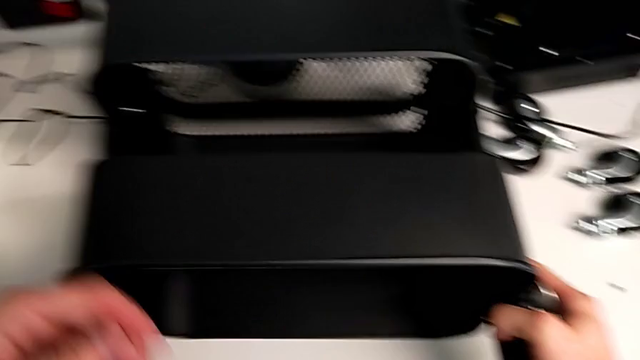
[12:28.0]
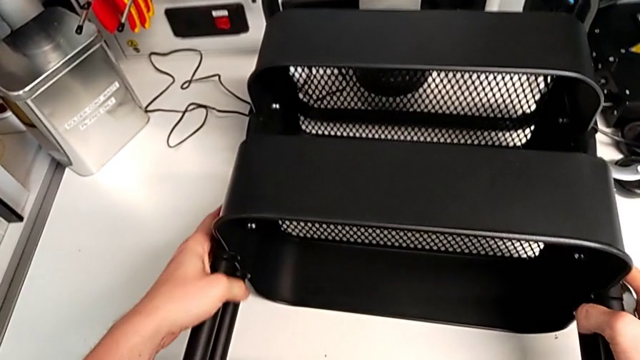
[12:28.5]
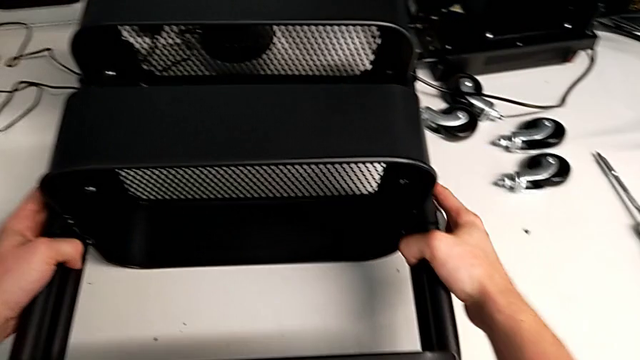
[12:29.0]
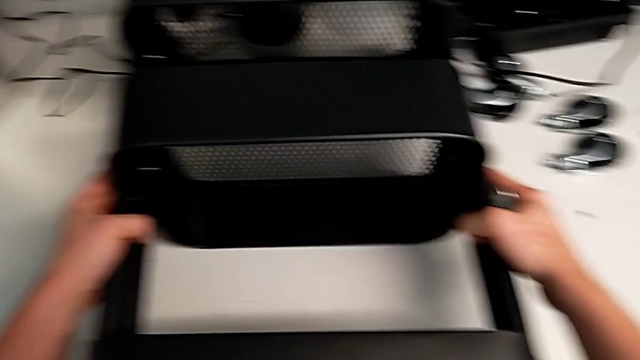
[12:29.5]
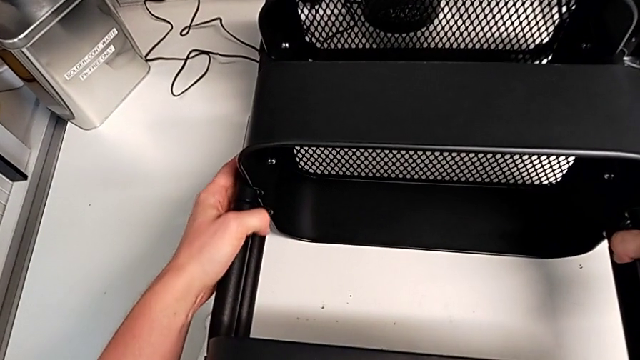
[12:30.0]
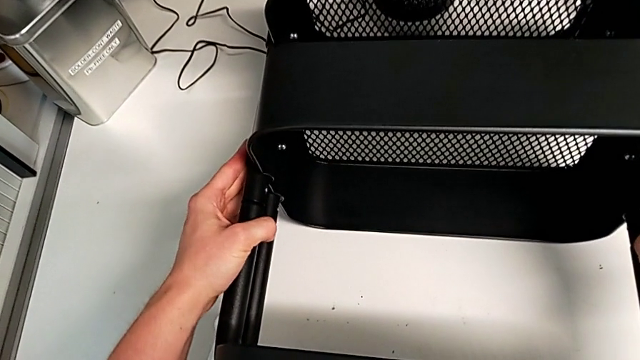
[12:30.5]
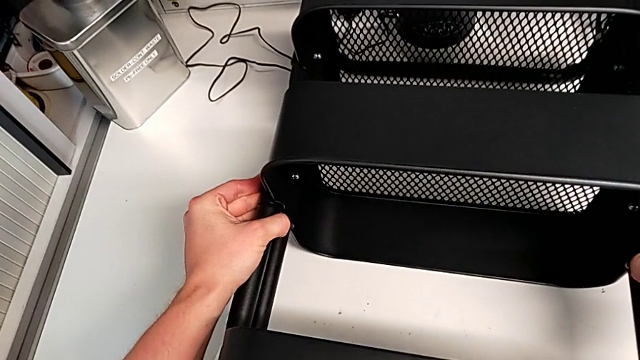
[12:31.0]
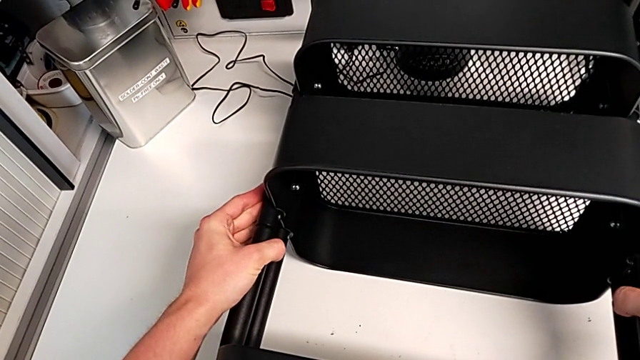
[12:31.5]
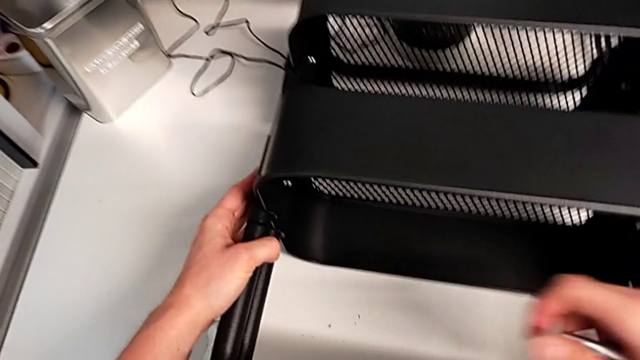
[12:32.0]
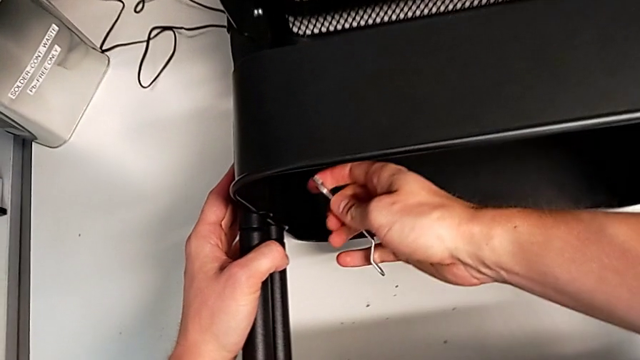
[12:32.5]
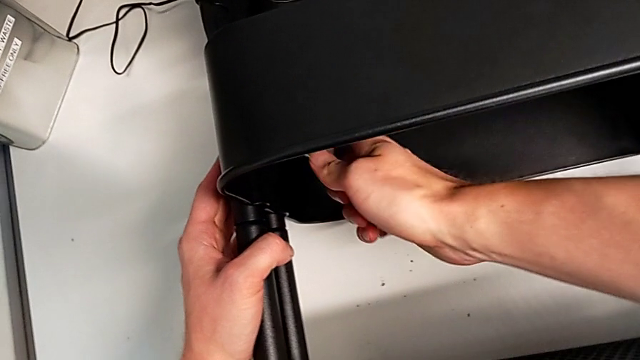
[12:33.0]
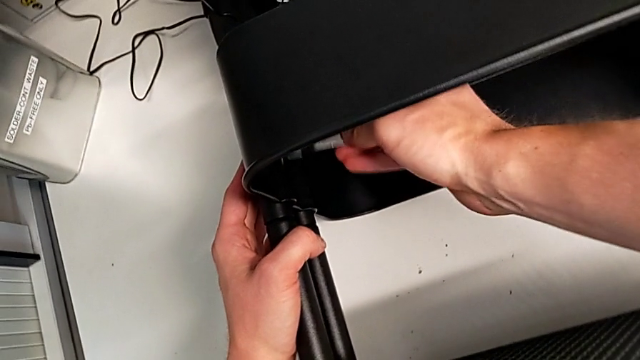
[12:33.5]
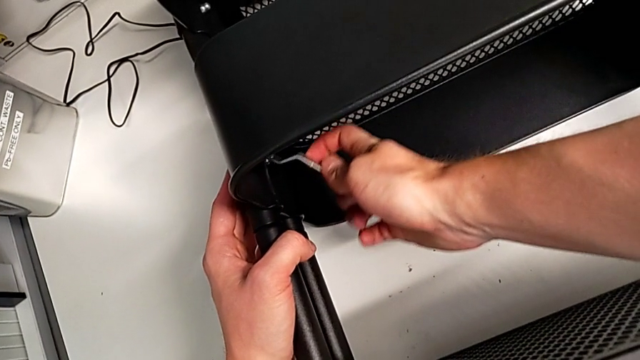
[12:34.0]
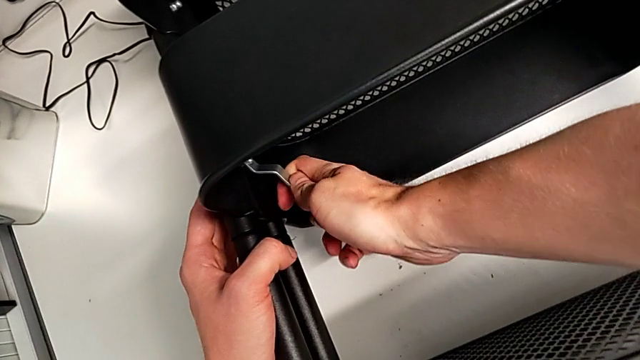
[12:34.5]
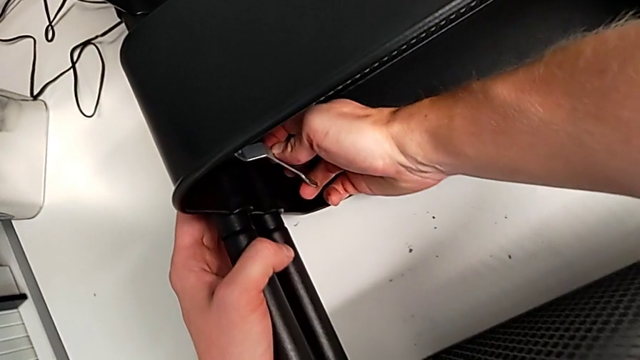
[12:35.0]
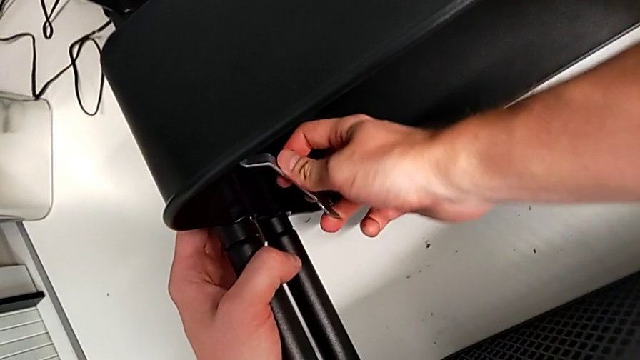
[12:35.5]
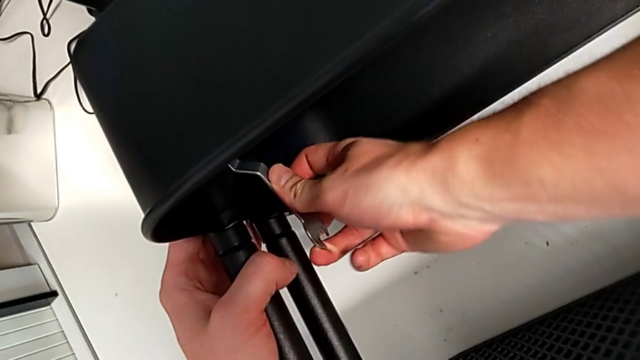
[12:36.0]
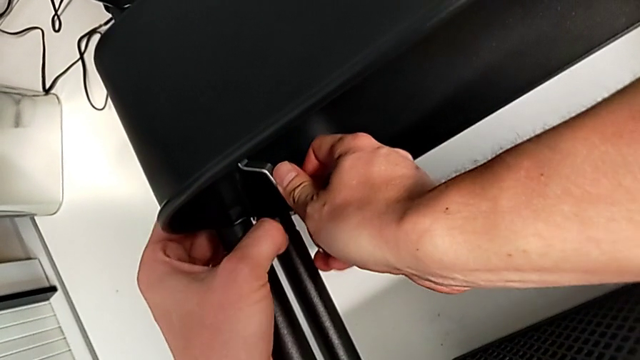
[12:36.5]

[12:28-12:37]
The camera wearer is tightening the bolts of the middle tray with a wrench. They insert the spanner wrench and begin to screw the hexagon cap nut.

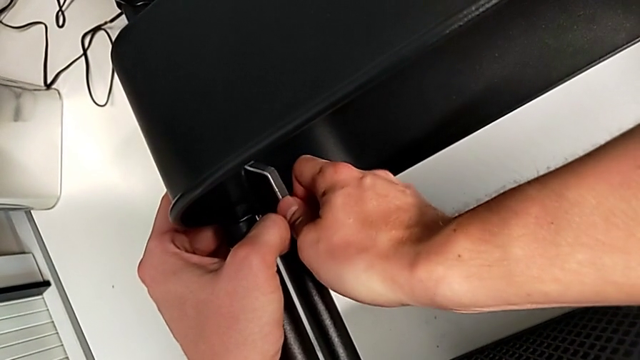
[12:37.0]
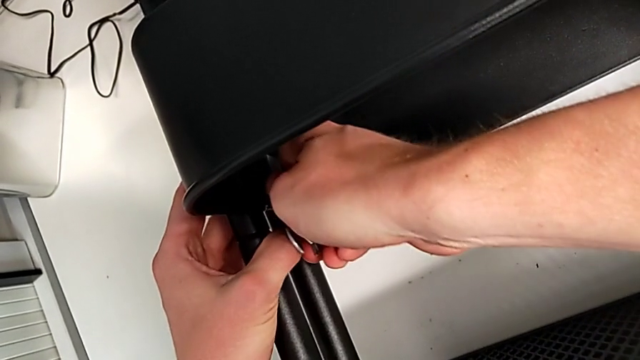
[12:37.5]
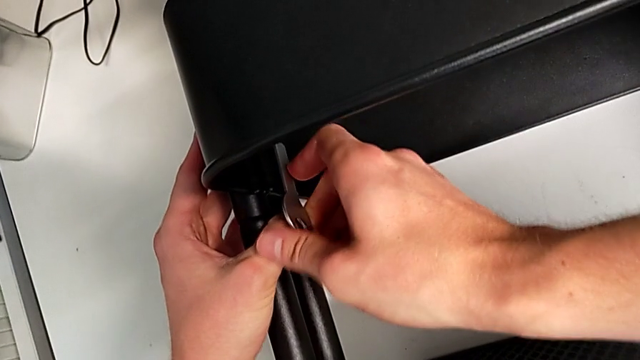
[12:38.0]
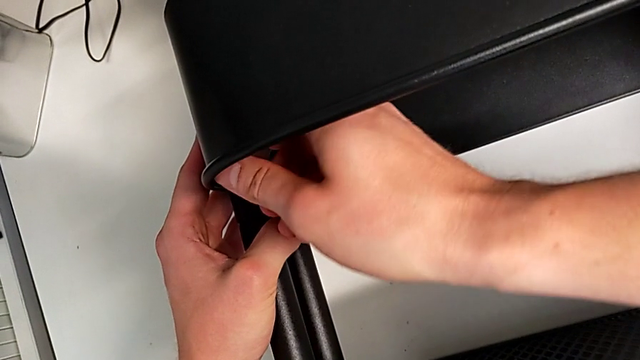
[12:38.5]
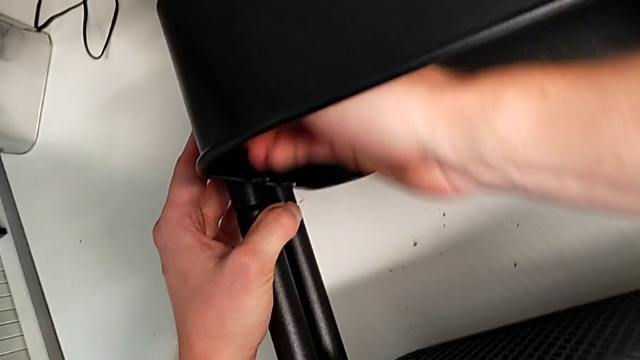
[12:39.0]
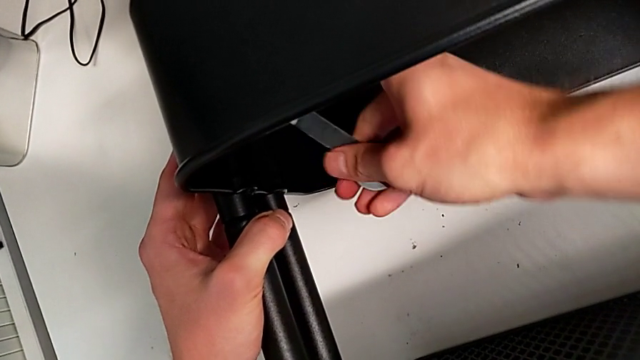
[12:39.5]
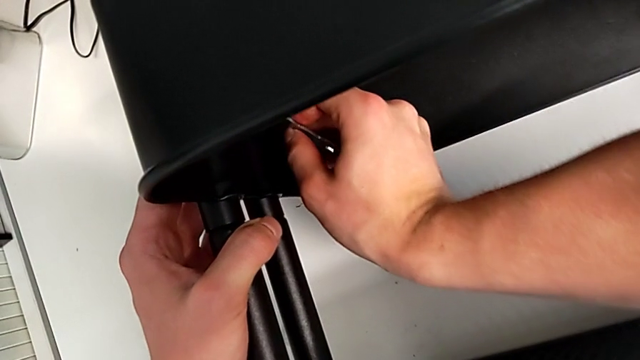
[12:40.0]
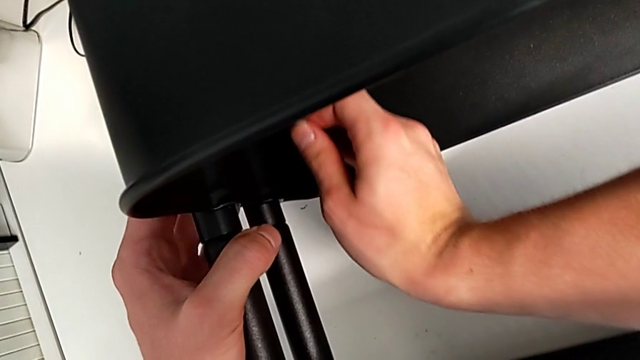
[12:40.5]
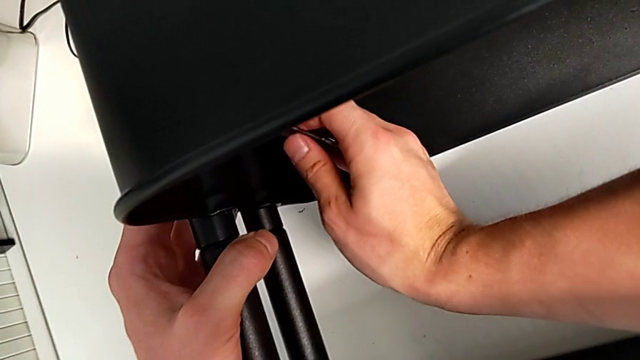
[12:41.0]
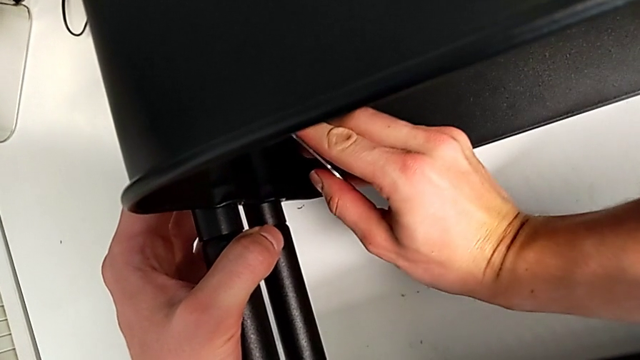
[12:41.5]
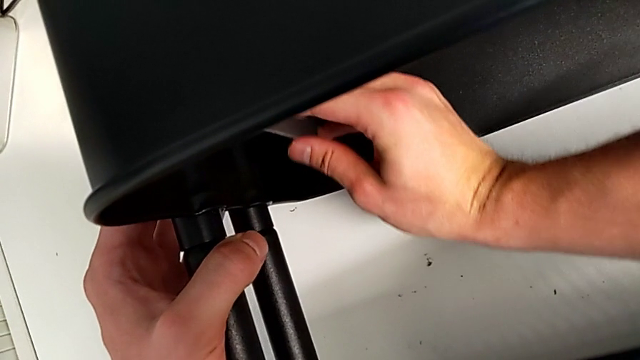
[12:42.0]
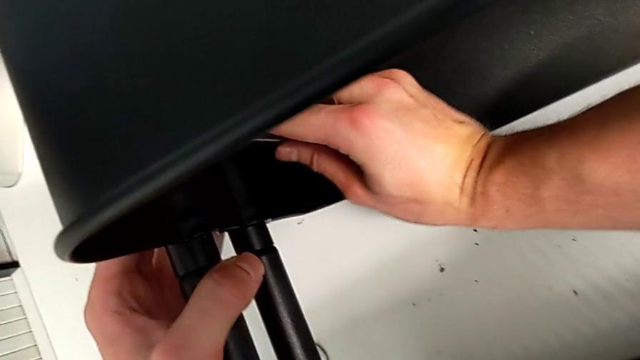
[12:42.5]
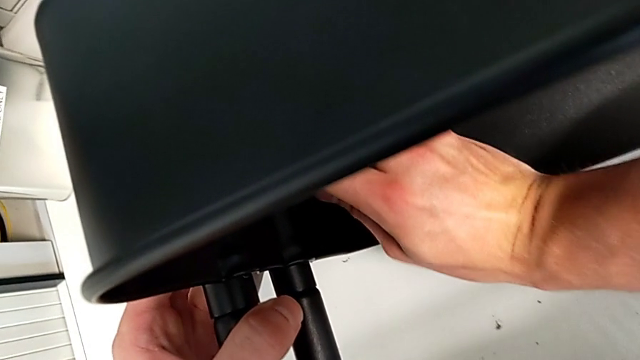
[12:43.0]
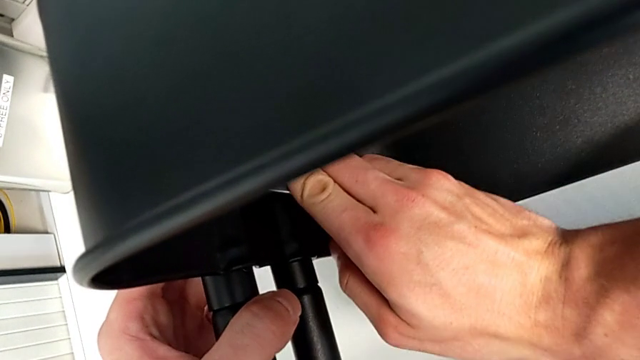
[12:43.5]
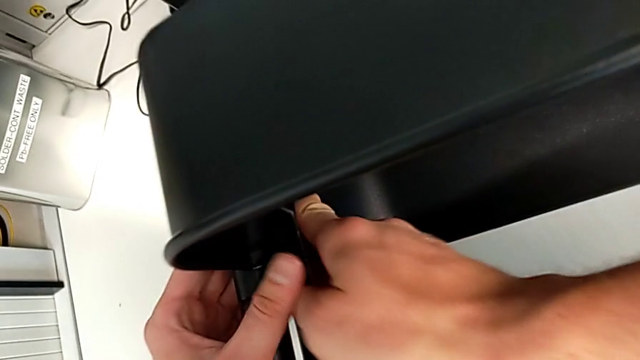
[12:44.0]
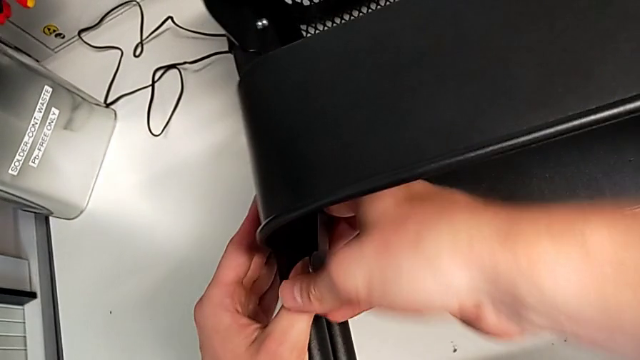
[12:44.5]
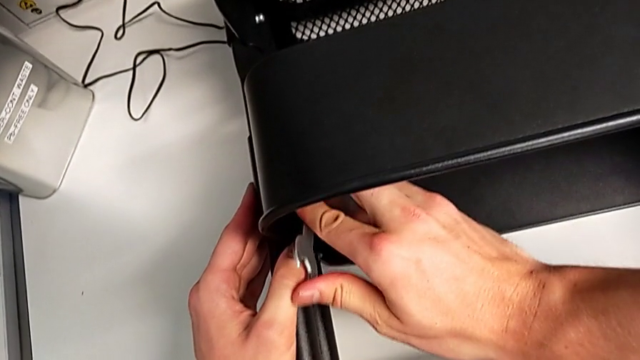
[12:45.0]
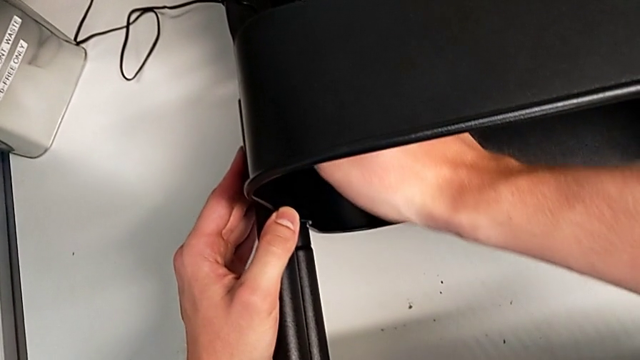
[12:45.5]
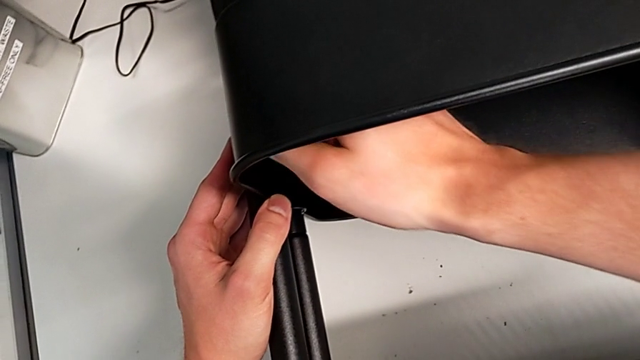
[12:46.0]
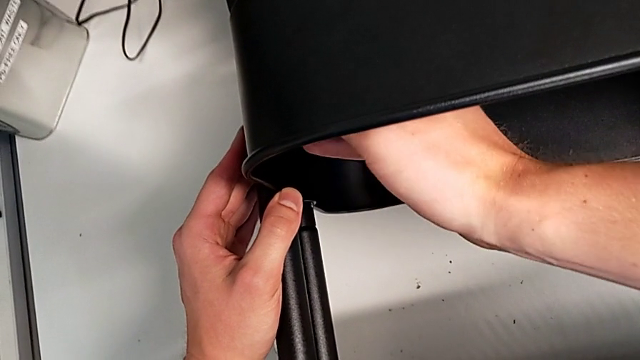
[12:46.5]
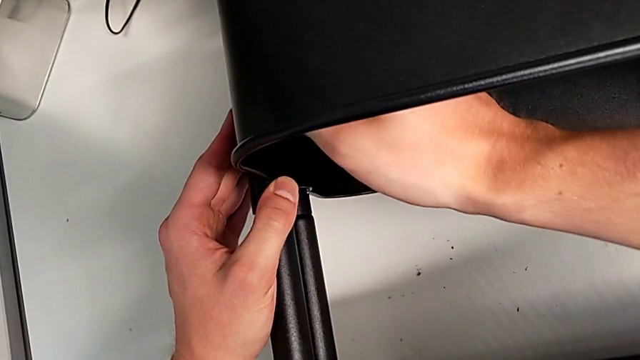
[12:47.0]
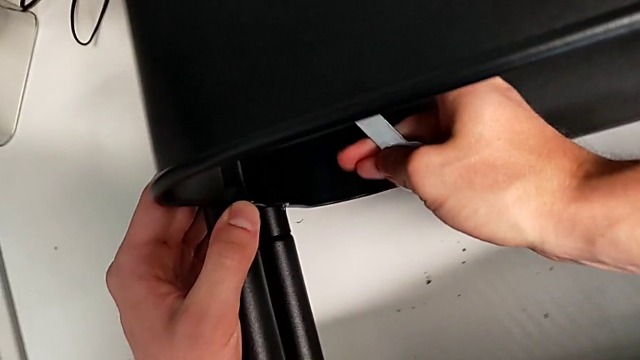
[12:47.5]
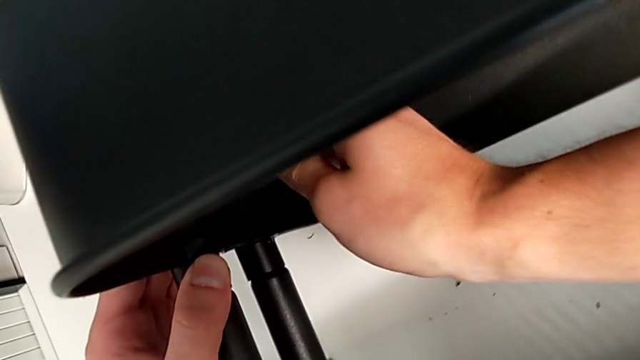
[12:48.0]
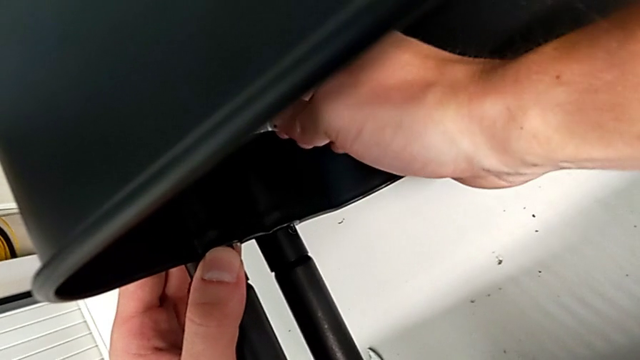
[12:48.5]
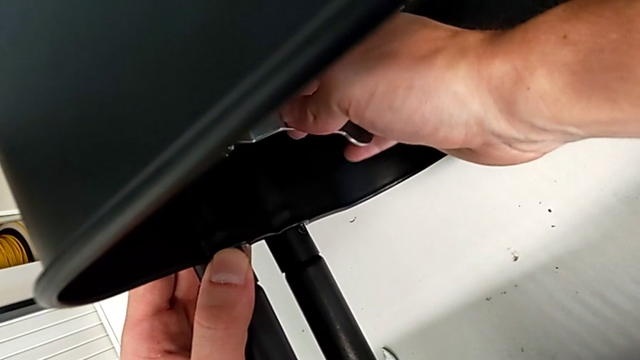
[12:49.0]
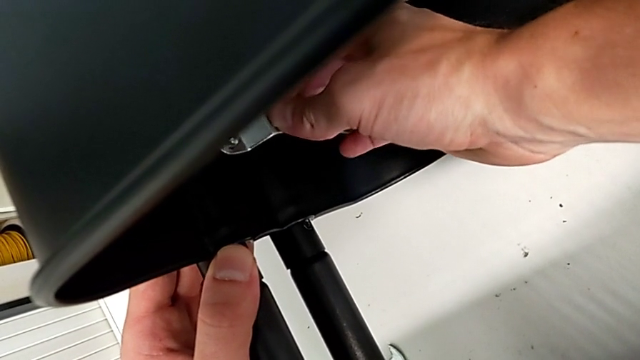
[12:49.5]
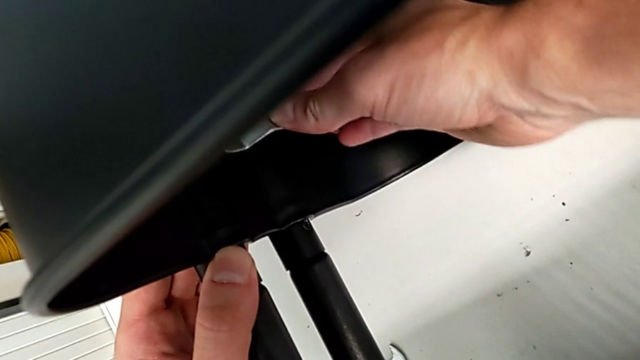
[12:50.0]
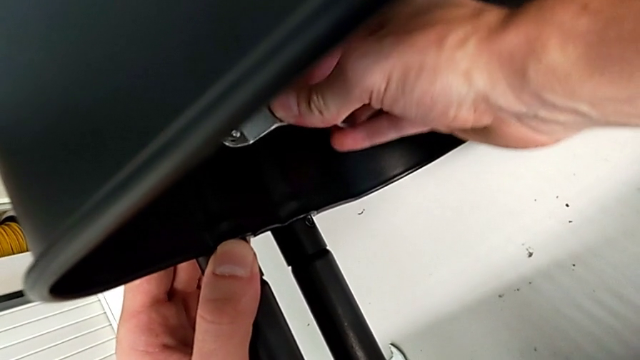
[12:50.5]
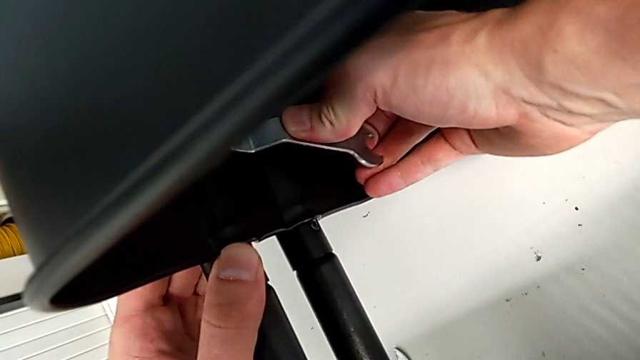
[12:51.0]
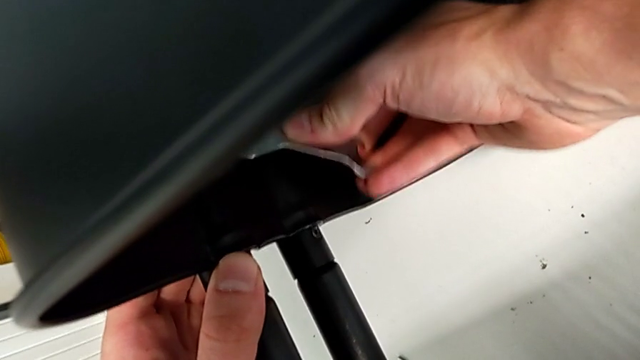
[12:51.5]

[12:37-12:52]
The camera wearer is tightening the bolts of the middle tray with a wrench. They keep screwing the hexagon cap nut.
